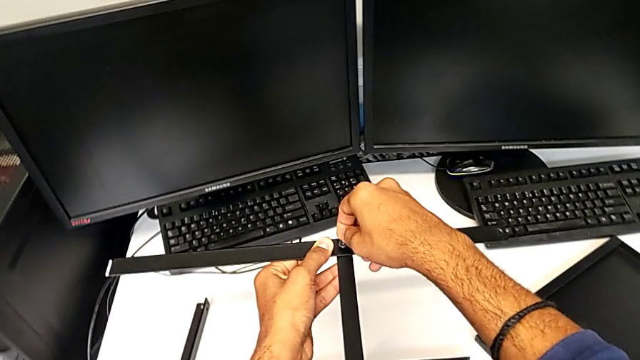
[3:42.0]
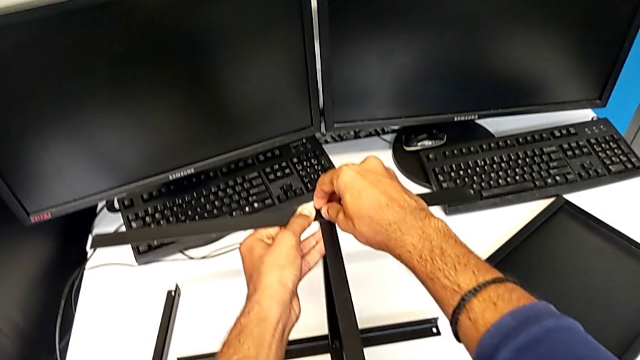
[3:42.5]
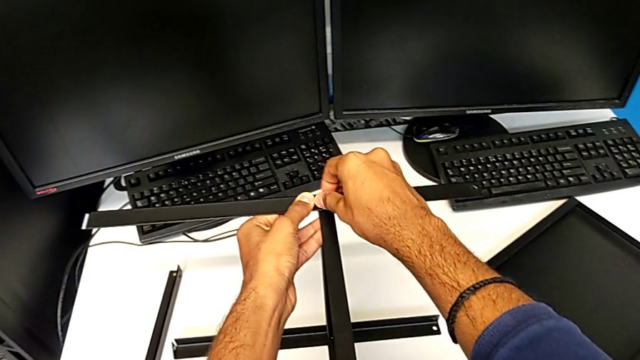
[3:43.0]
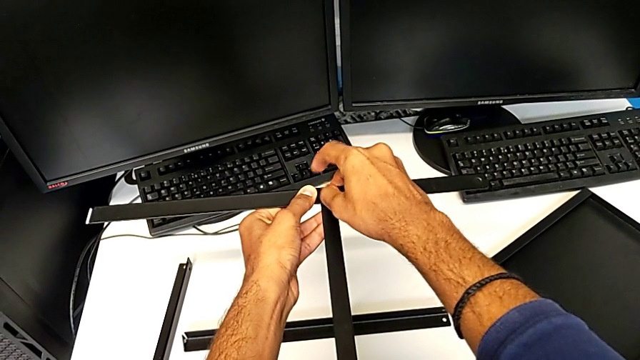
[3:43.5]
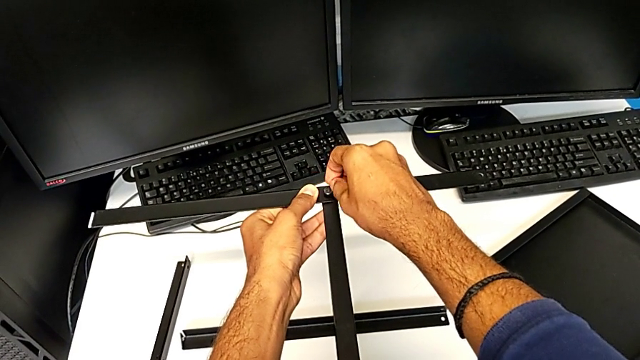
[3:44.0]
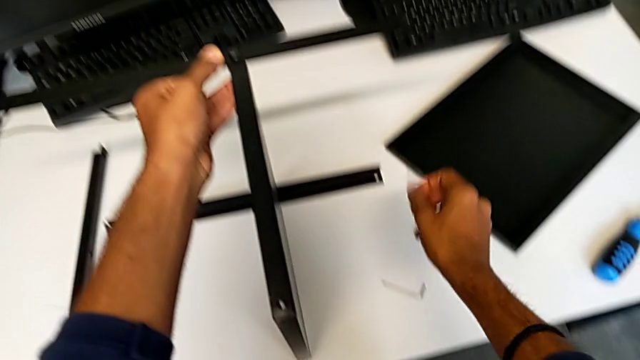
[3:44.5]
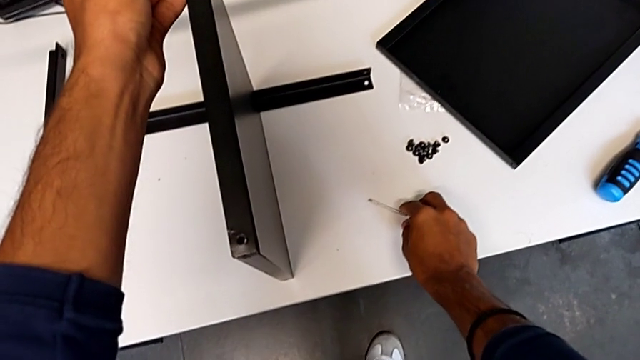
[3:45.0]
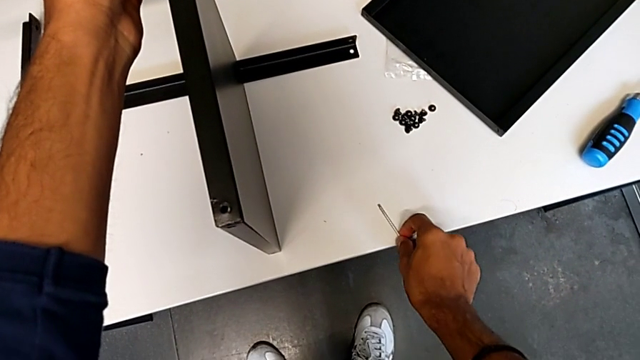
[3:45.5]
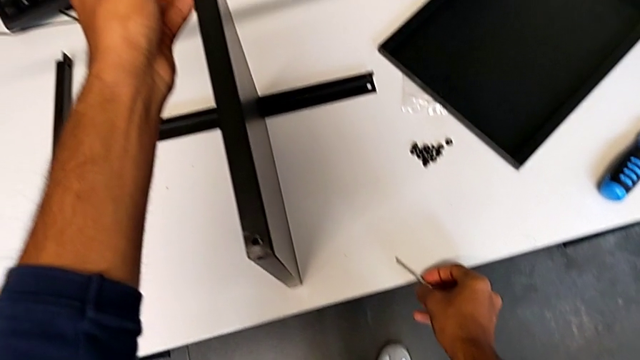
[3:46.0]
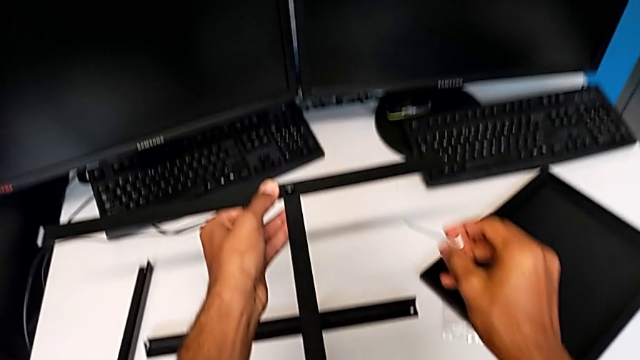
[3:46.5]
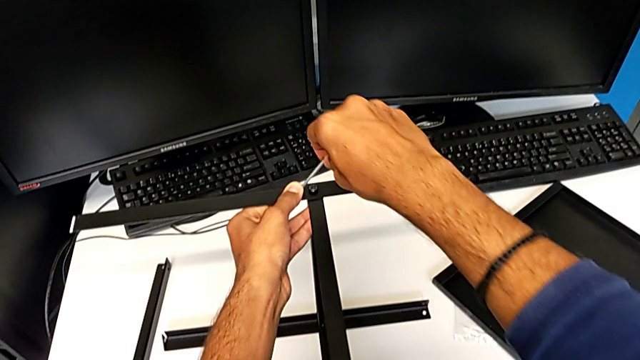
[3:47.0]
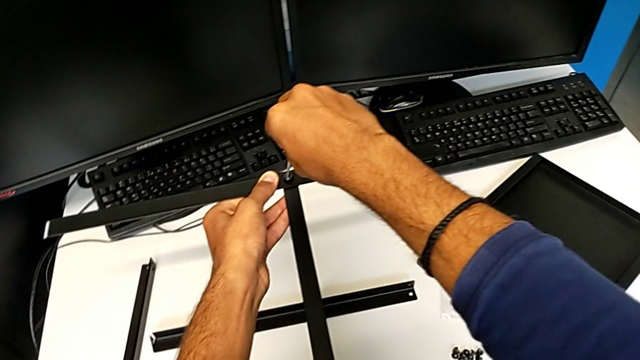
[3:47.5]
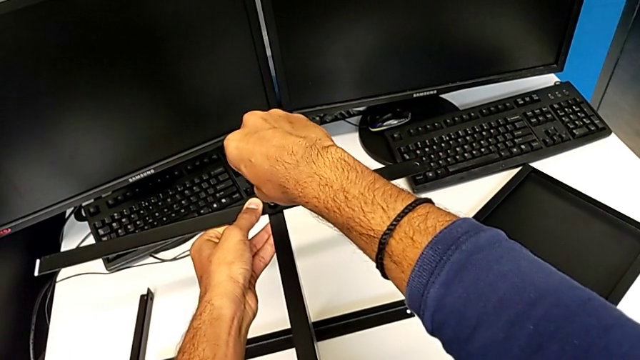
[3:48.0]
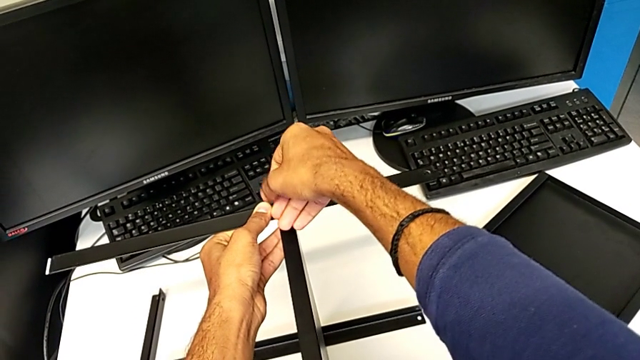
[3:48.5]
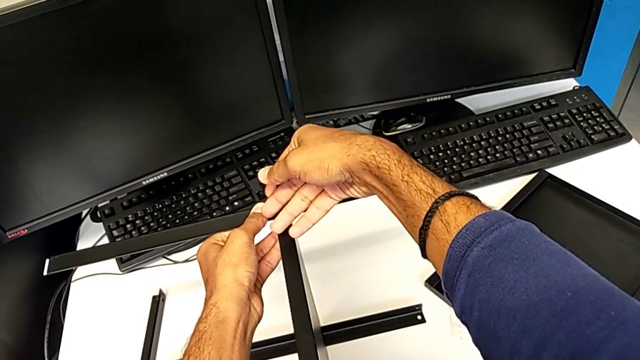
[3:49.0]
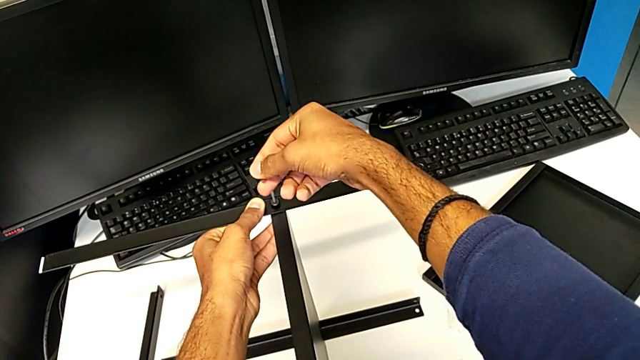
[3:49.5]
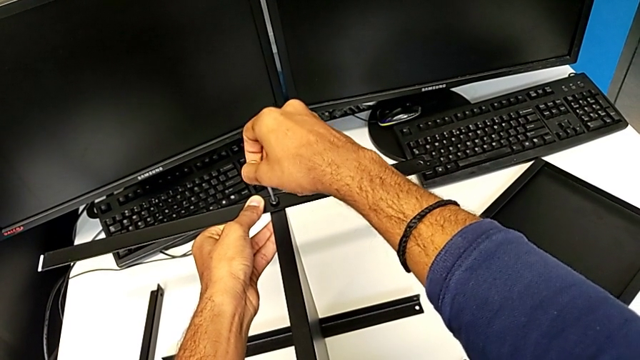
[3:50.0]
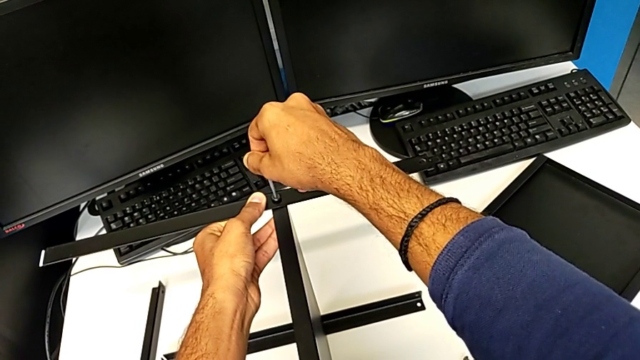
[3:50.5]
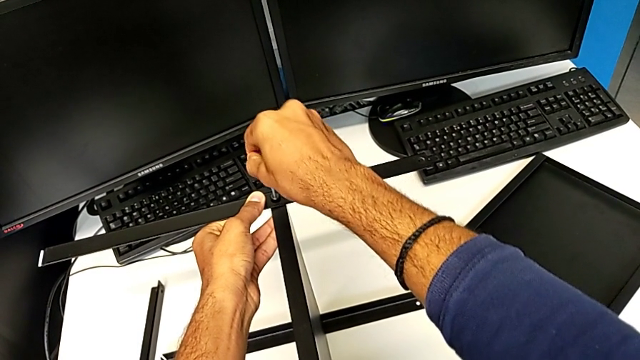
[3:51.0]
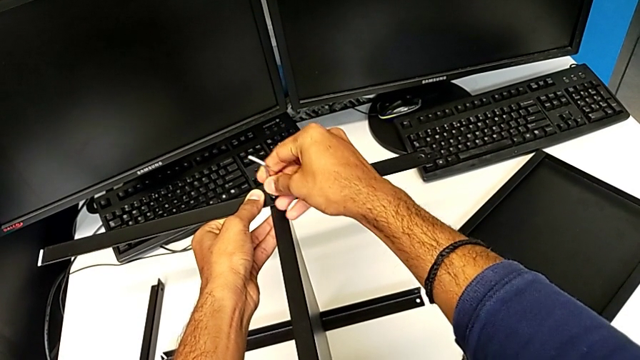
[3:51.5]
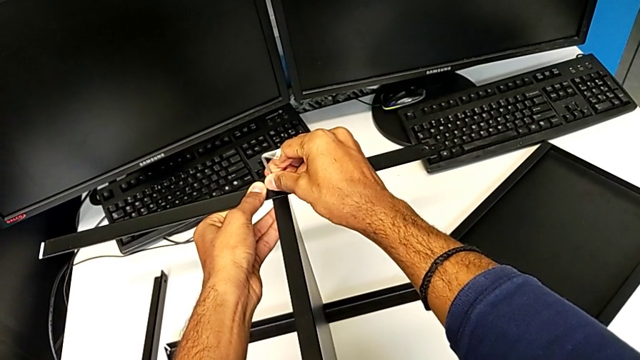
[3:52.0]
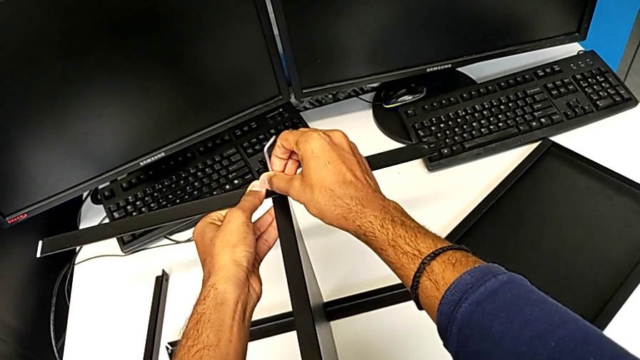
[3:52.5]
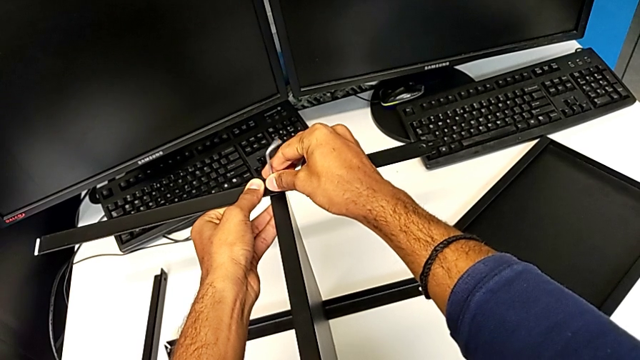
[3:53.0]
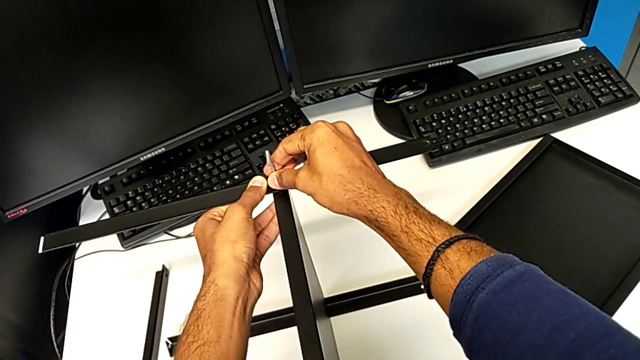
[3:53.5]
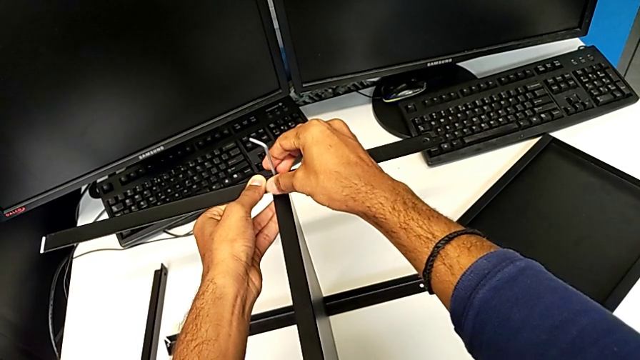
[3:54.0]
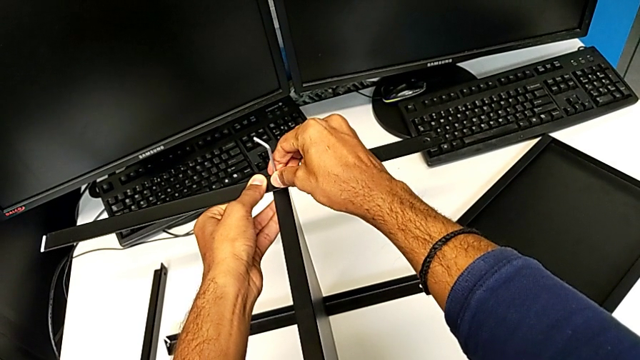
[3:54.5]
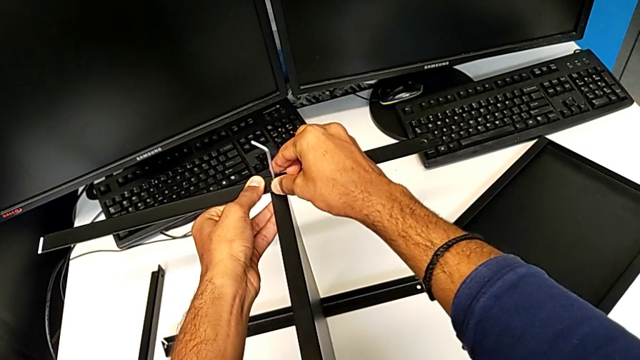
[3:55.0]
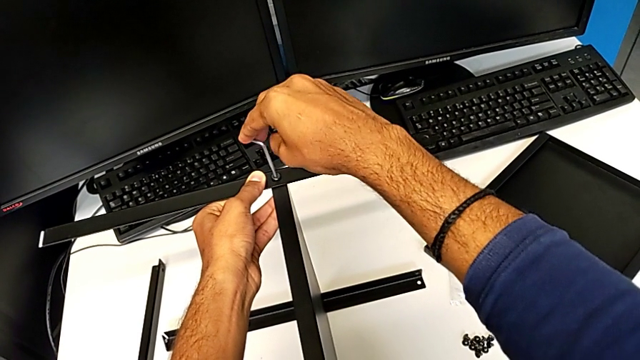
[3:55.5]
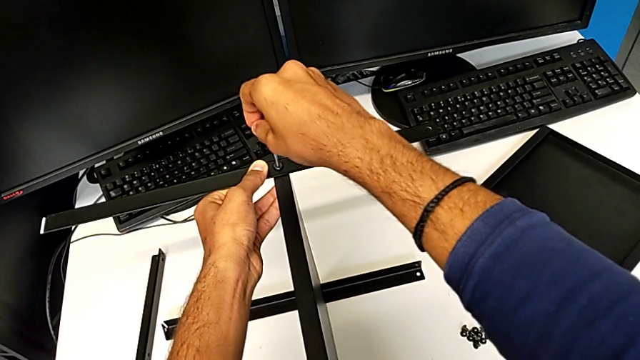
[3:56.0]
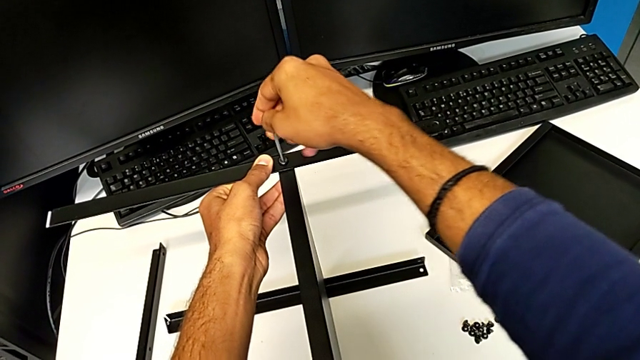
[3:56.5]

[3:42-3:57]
The camera wearer is screwing the second leg onto the shelf. They keep screwing the third hex socket head.

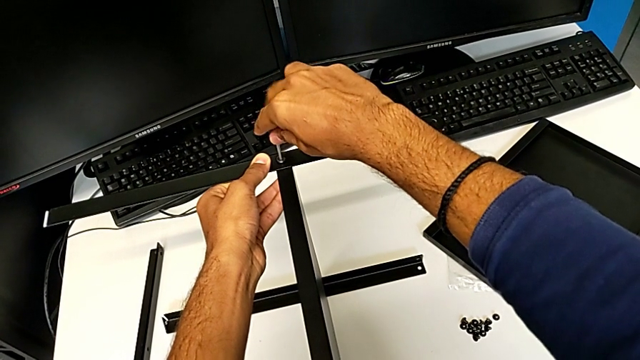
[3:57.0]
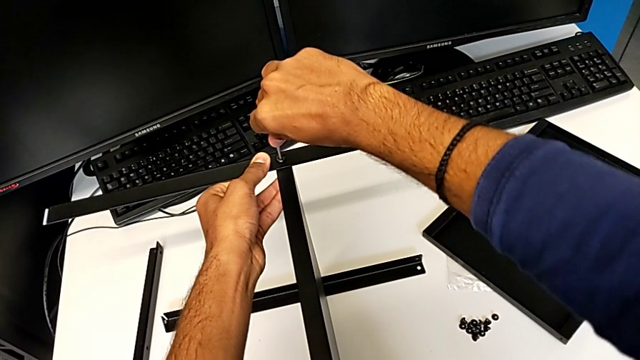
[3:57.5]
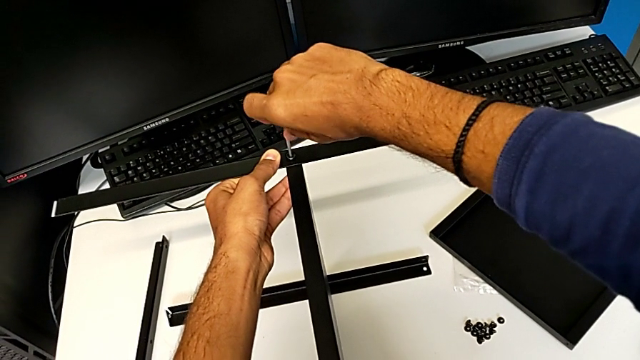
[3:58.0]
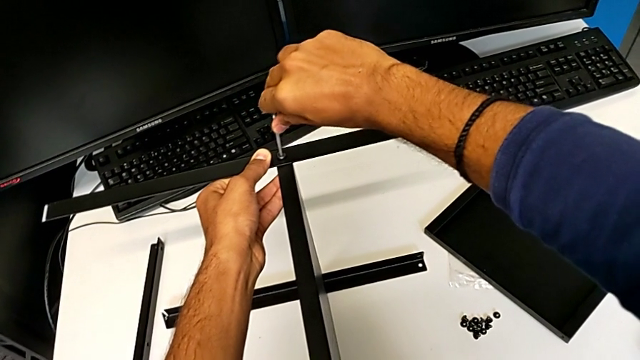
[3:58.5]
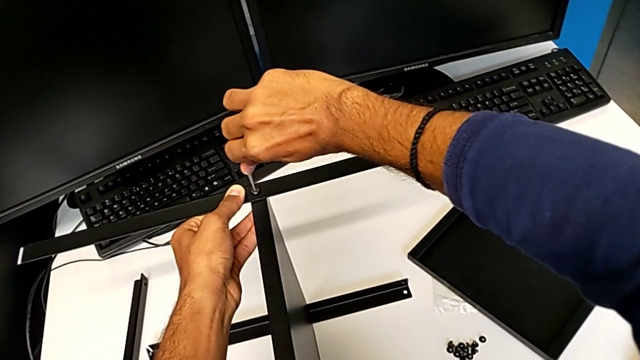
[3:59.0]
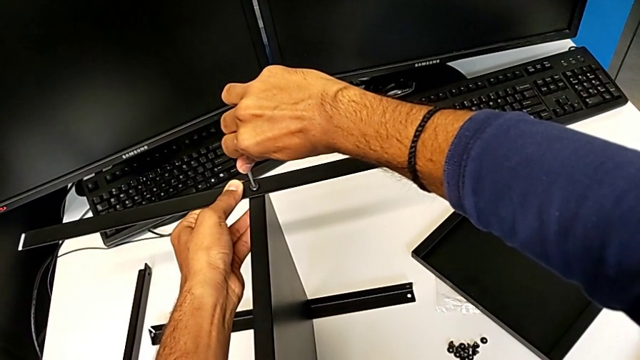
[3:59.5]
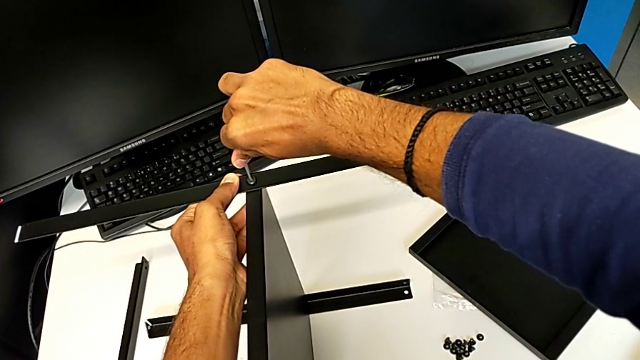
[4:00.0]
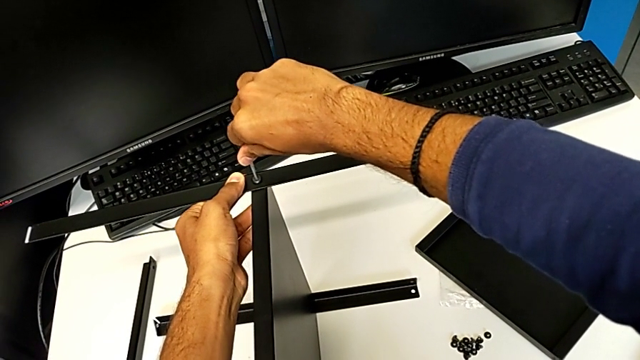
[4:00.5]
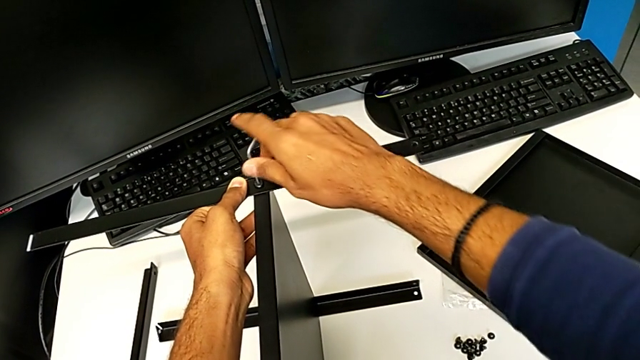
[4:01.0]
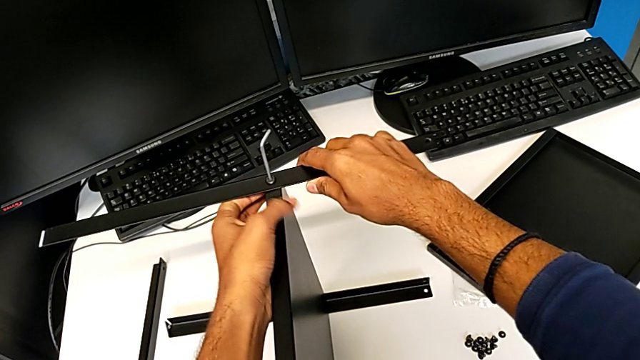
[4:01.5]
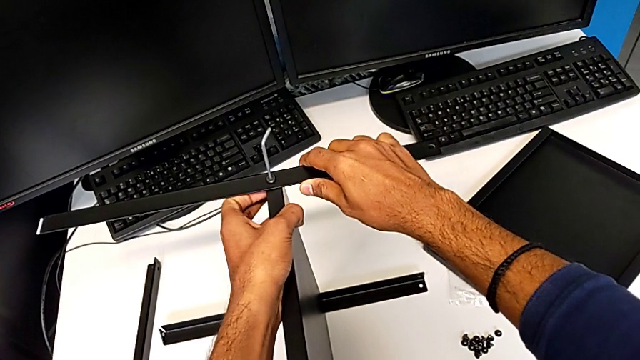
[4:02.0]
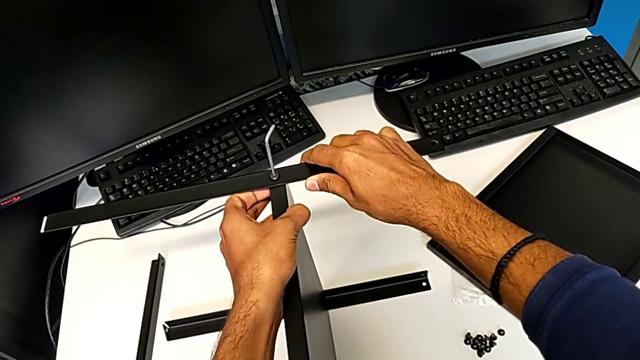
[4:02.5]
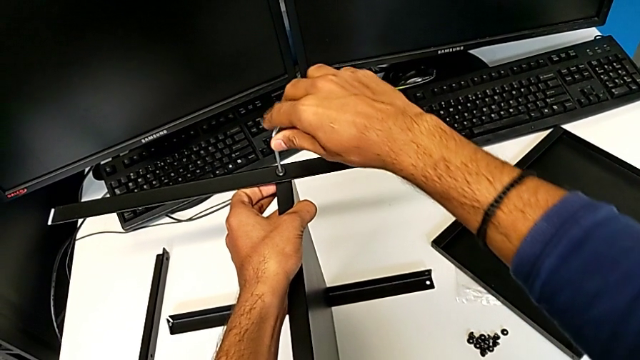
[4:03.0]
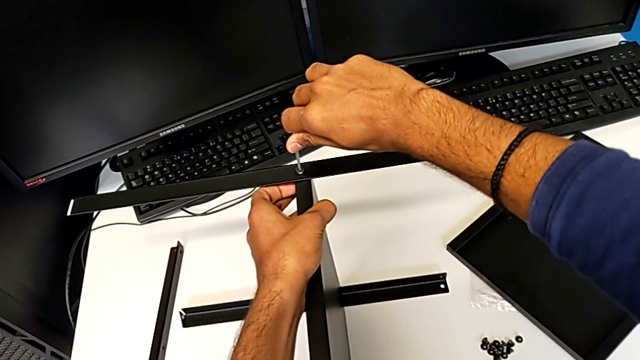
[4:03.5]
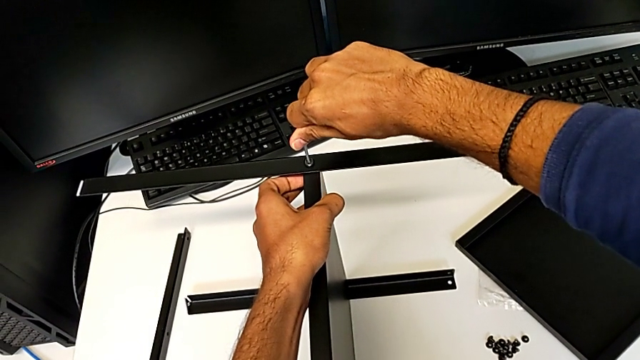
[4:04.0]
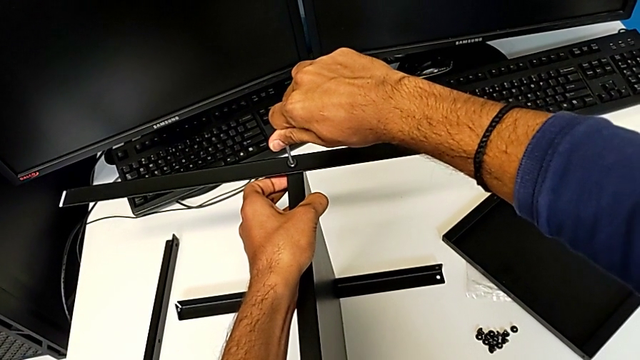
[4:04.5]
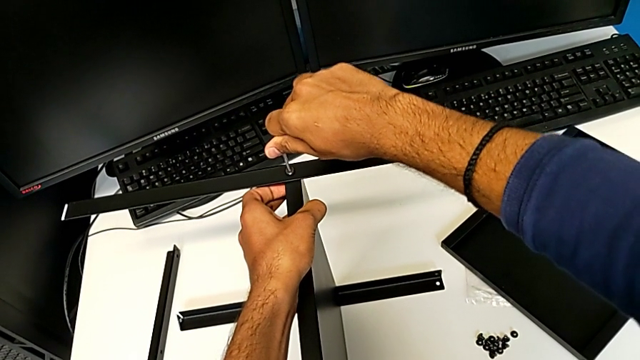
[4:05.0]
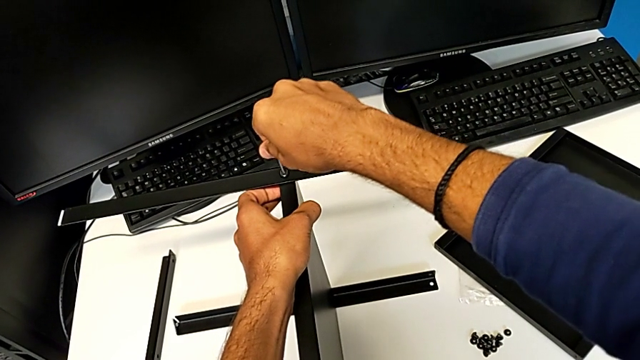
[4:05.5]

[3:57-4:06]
The camera wearer is screwing the second leg onto the shelf. They keep screwing the third hex socket head.
